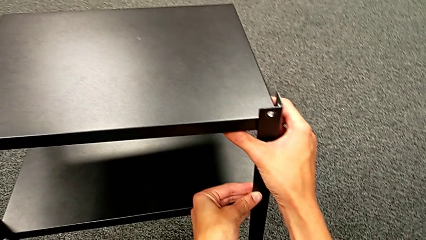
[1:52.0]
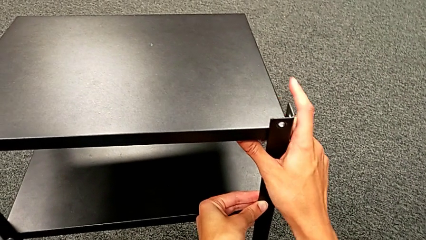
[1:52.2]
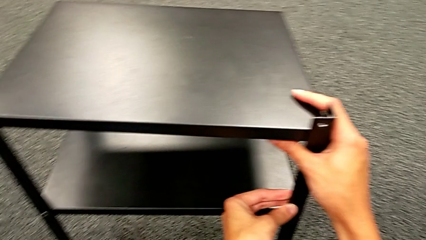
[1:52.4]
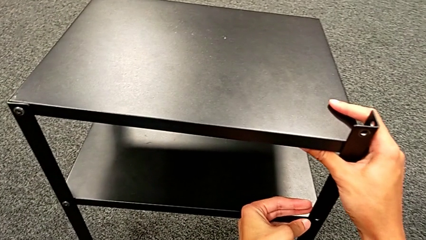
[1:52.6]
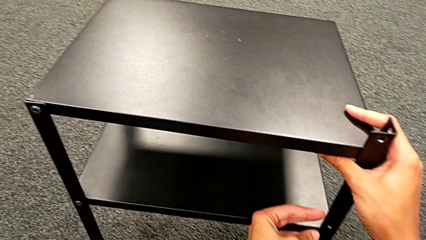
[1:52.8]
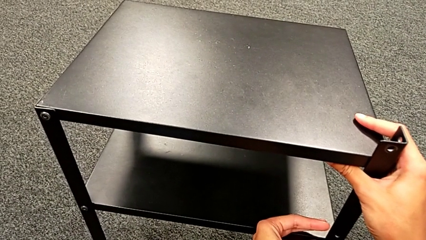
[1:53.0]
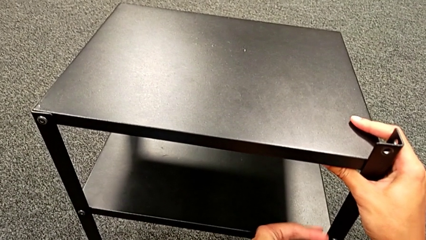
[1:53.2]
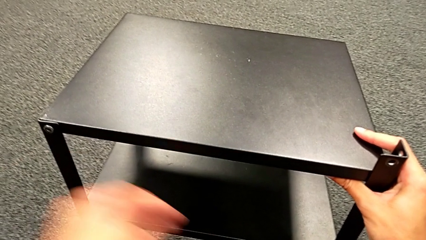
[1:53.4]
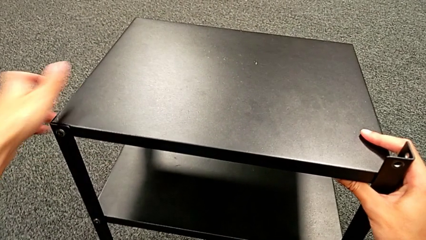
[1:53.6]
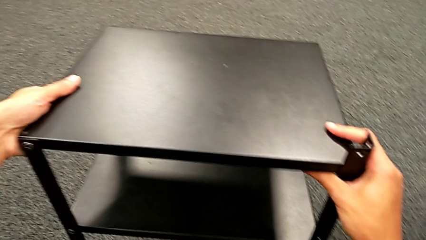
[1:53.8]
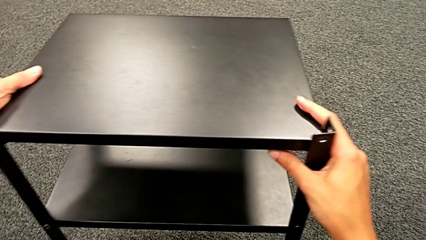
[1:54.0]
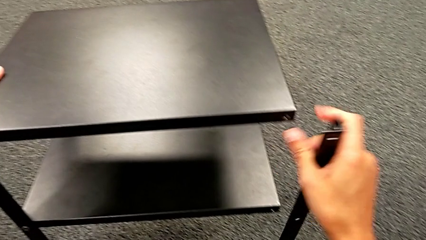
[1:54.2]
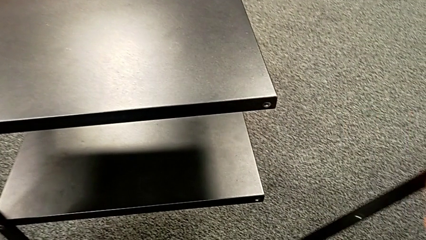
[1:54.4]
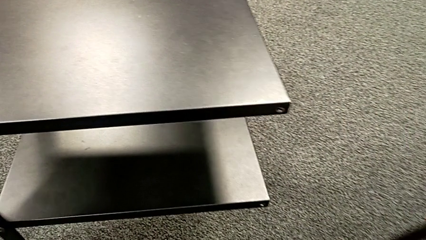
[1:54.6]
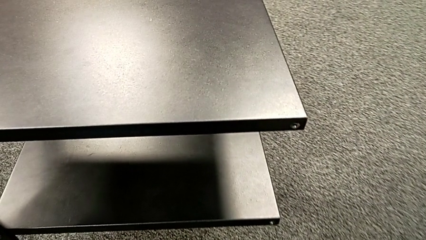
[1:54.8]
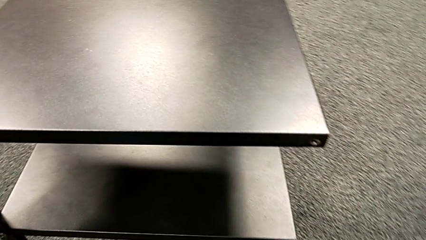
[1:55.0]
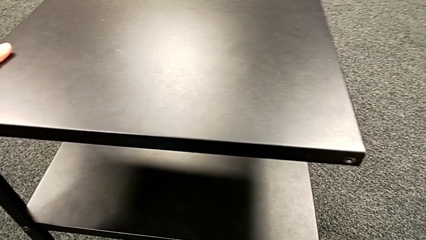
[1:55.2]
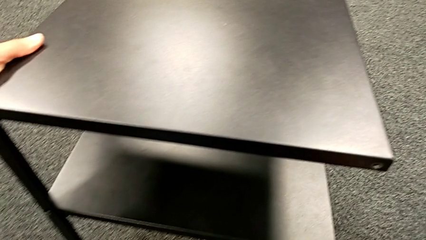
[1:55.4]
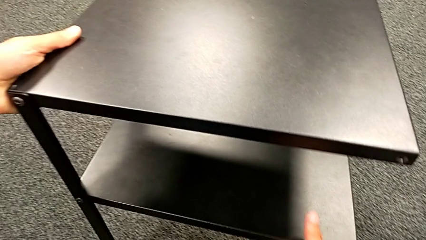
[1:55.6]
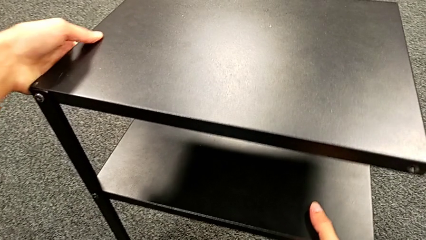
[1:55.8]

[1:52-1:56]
The camera wearer is unscrewing the second leg. They grab the nightstand, disassemble the second leg and place it.

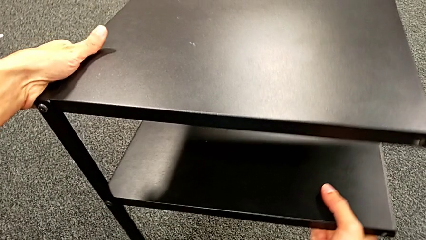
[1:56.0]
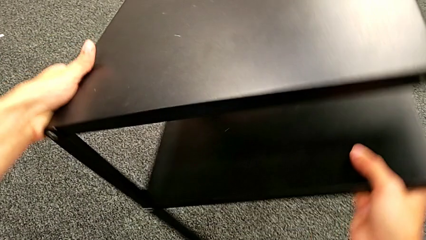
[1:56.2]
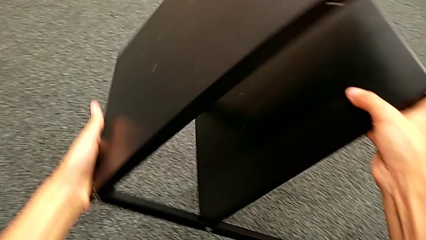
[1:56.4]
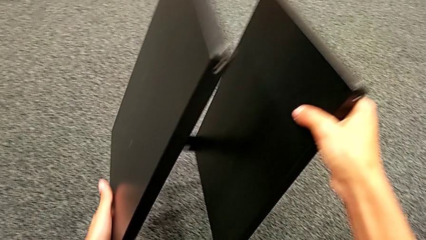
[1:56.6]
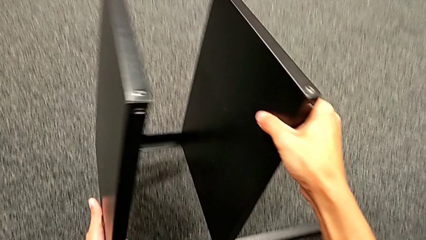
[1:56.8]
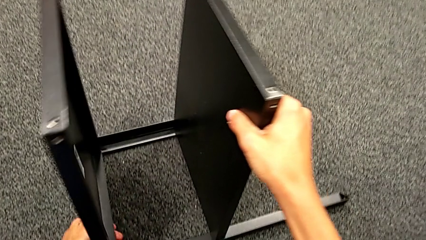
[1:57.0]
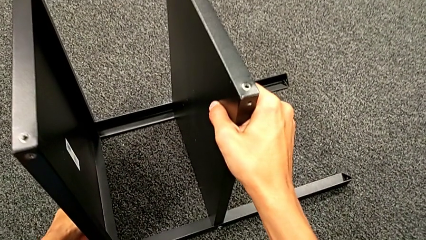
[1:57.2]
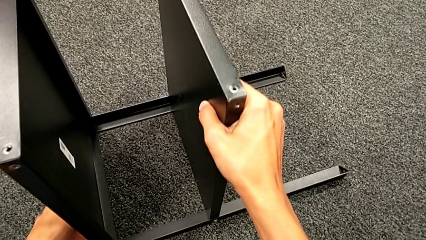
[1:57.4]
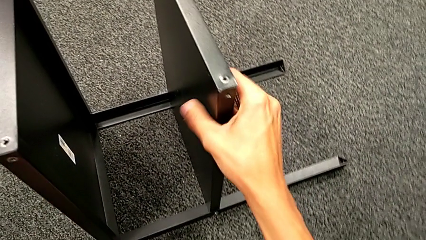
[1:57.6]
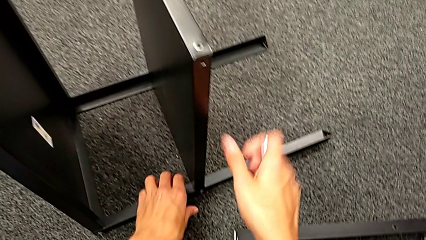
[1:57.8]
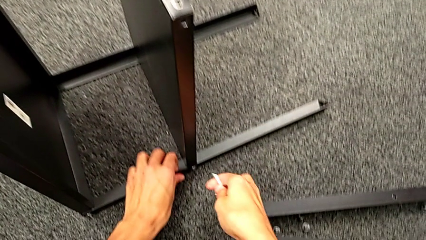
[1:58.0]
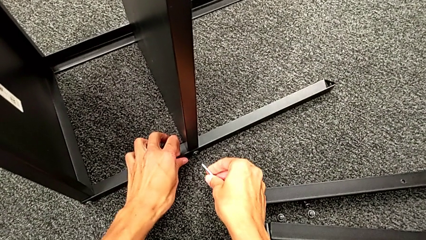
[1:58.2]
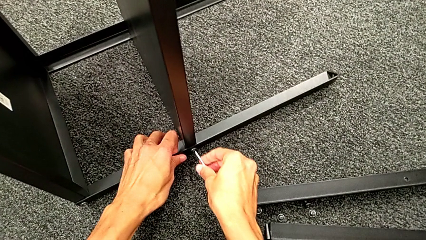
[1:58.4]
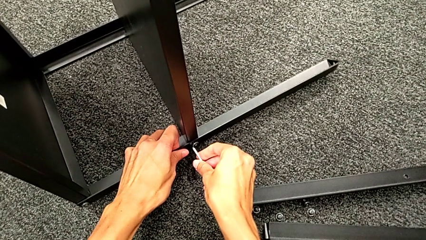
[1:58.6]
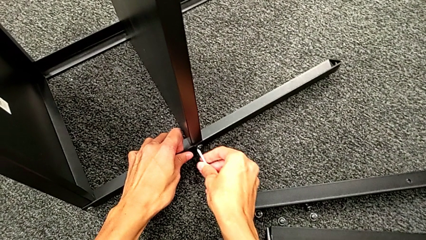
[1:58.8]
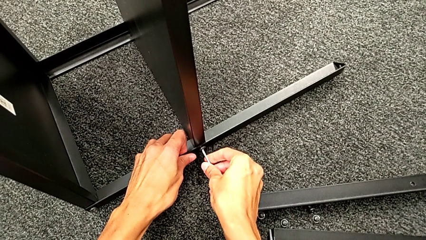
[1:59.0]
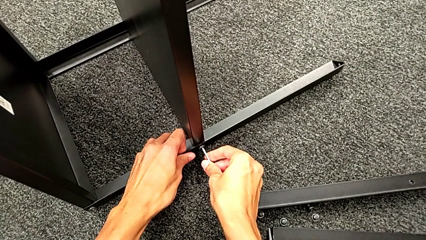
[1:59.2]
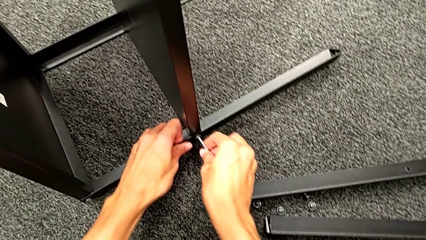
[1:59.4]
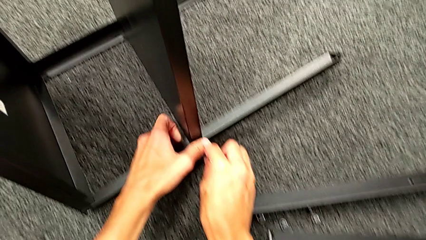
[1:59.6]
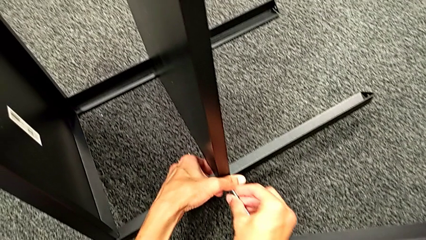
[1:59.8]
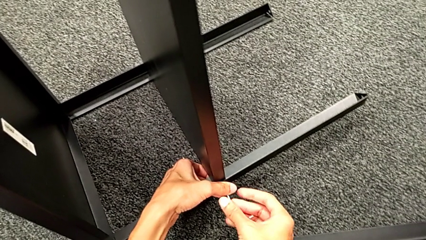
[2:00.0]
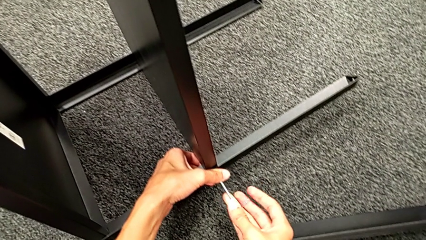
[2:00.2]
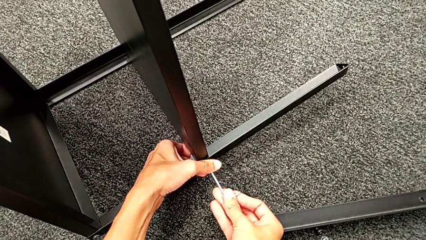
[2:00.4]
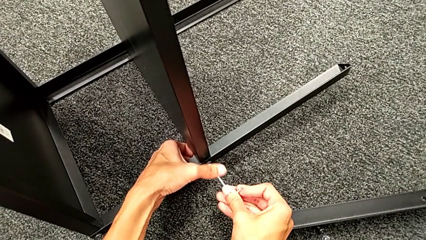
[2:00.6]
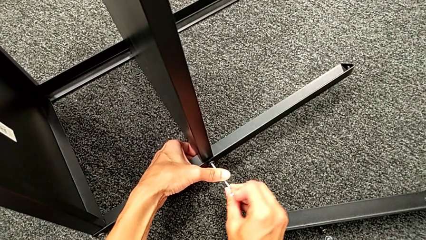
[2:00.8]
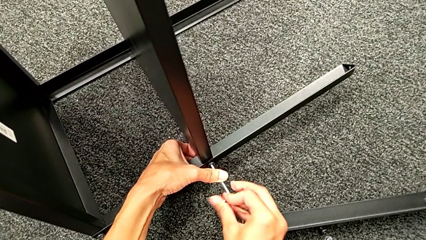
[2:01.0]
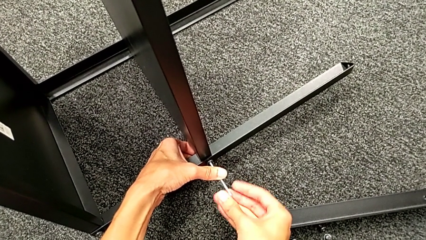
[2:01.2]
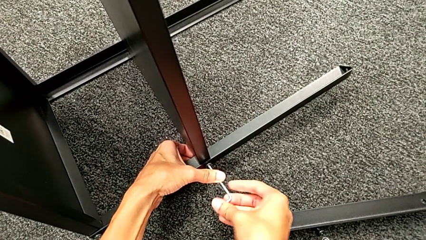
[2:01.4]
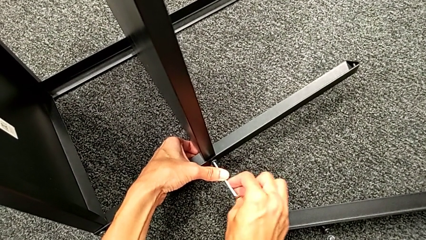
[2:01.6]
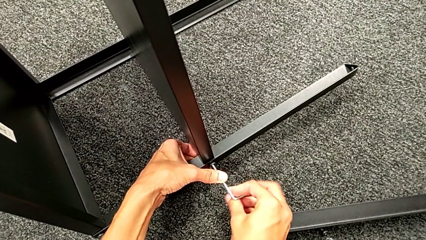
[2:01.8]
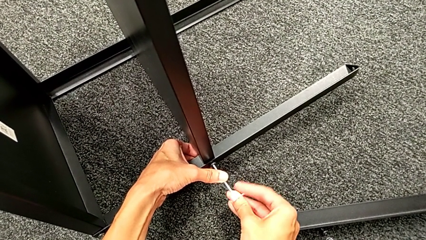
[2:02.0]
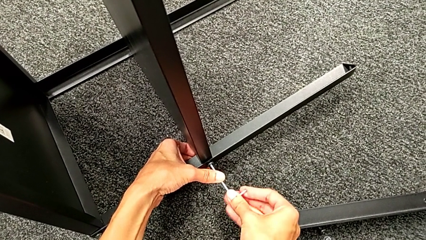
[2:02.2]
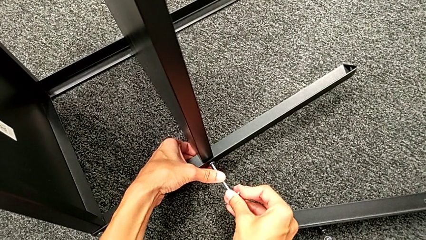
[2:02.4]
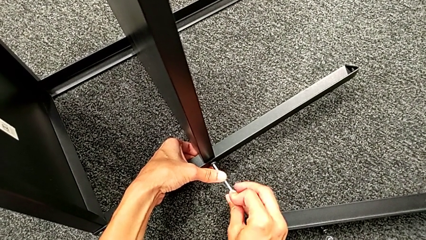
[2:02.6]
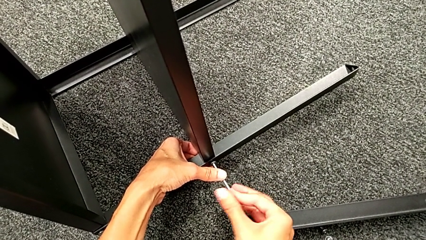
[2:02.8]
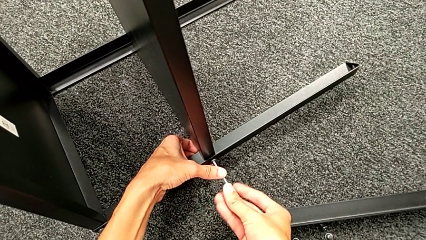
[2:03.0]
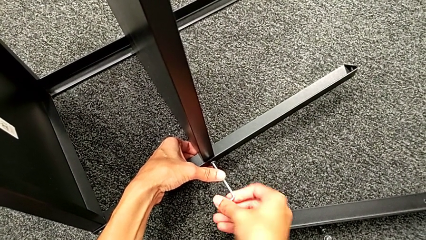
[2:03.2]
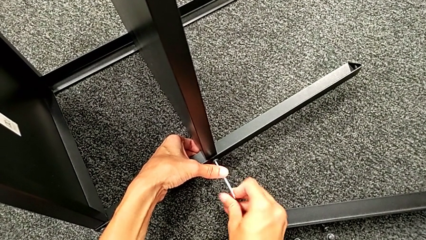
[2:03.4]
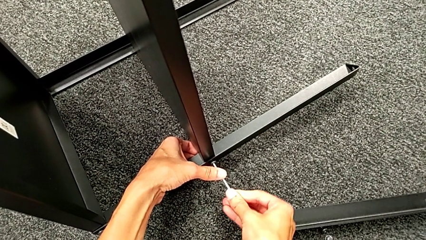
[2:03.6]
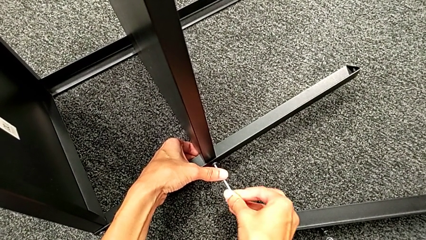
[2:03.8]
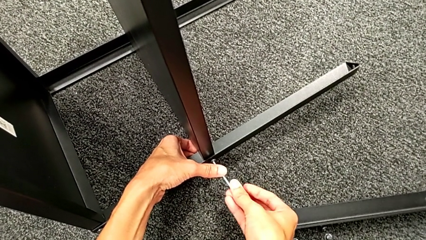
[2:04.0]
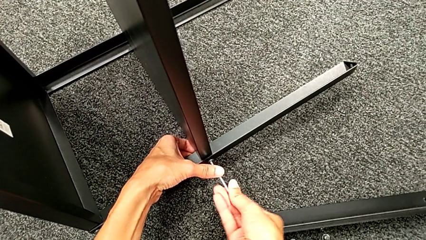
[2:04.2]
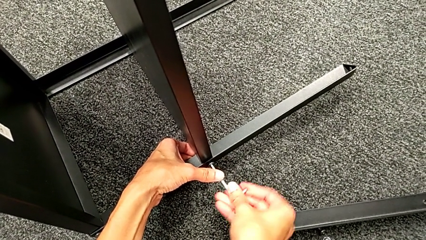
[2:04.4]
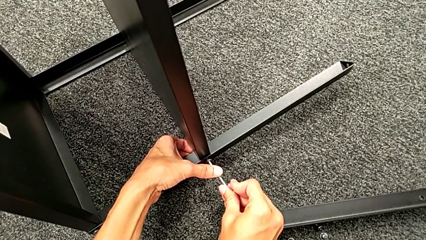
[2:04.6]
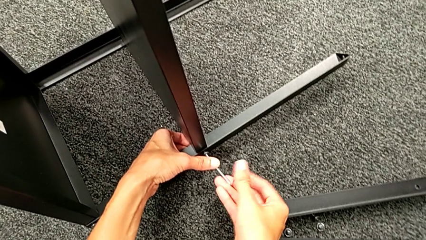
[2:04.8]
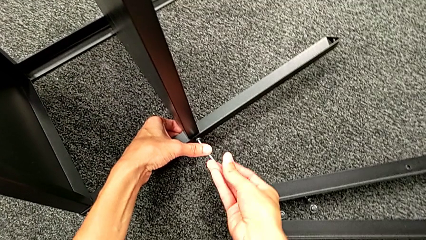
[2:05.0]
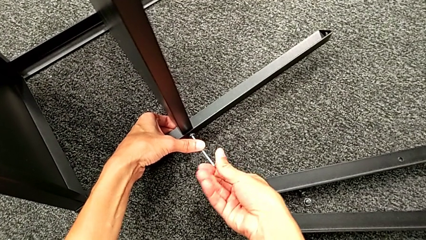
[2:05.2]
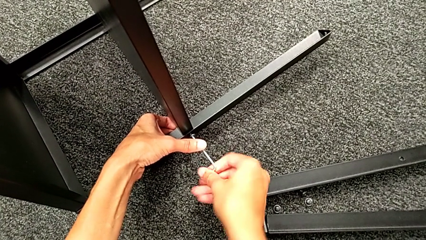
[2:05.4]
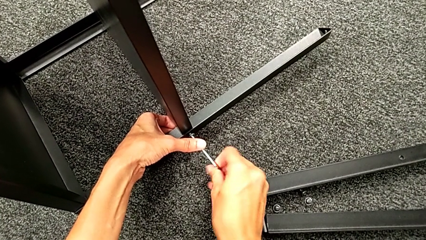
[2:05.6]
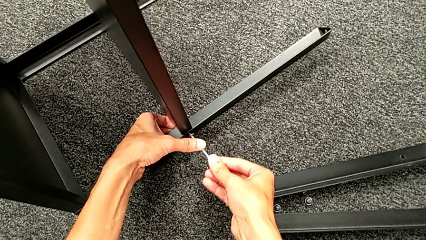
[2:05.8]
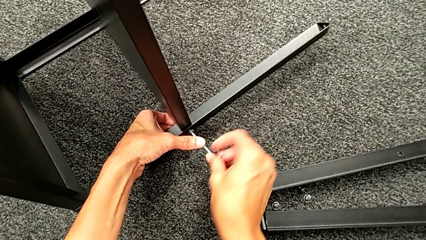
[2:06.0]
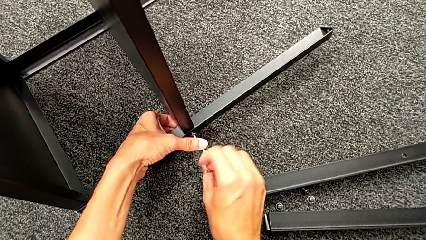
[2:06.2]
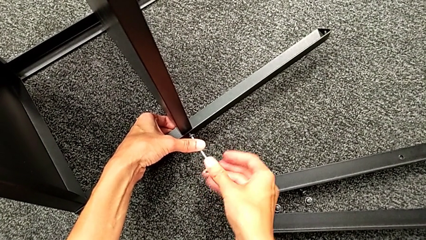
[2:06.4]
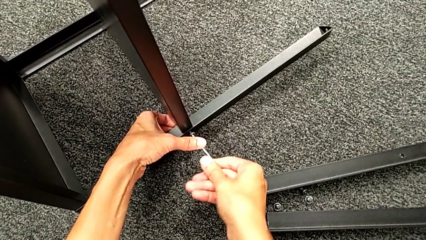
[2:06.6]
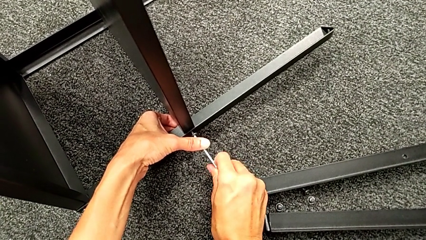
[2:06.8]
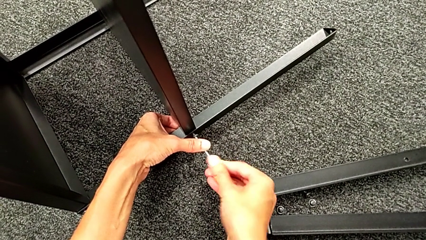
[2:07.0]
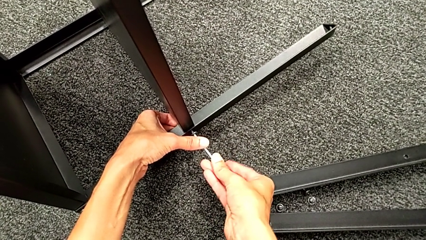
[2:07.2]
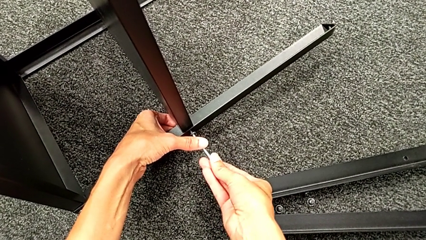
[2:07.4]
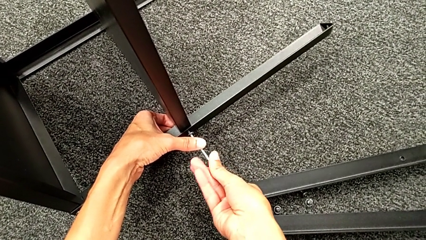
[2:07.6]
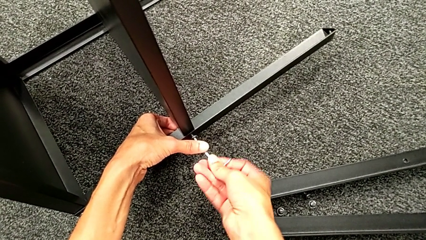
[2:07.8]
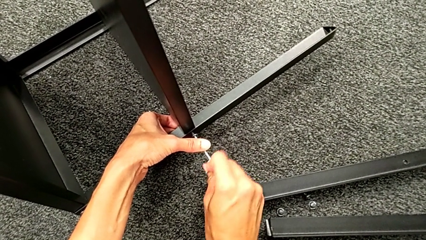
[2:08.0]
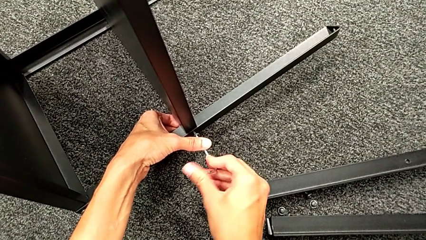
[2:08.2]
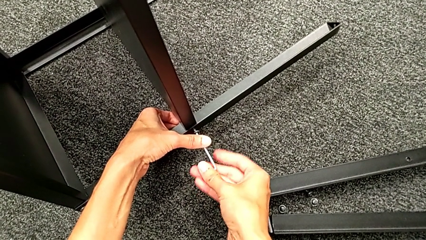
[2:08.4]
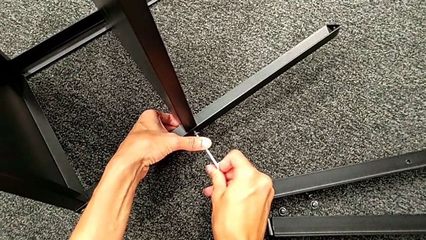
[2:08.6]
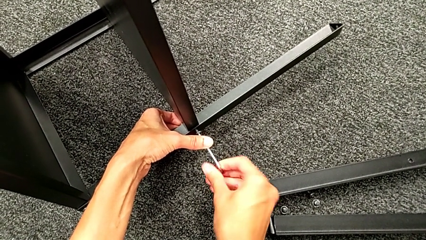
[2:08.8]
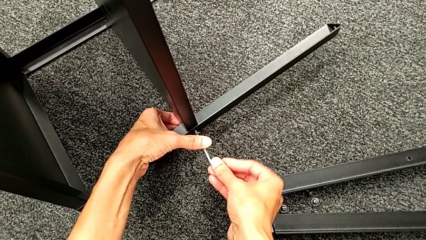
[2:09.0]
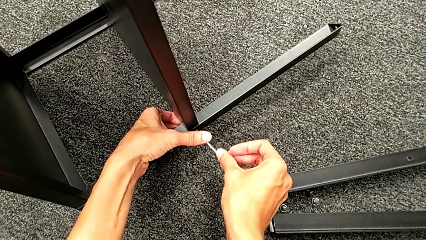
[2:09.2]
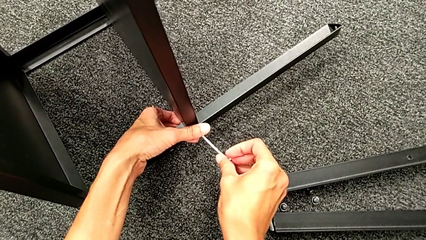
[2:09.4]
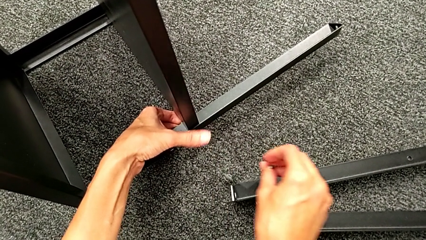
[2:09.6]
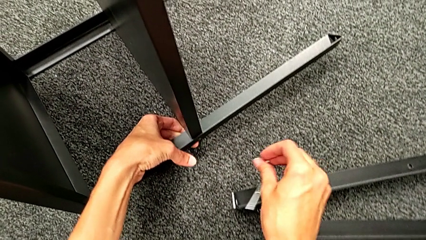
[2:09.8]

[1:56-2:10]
The camera wearer is unscrewing the third leg. They rotate the nightstand, approach the hex socket head, insert the Allen wrench, unscrew the hex socket head, disassemble it, withdraw the Allen wrench and drop the hex socket head.
